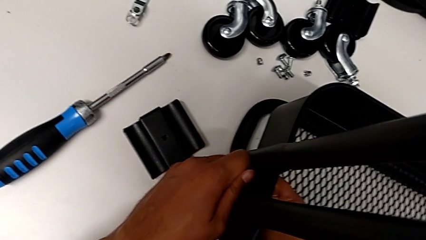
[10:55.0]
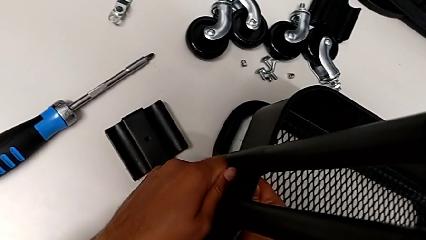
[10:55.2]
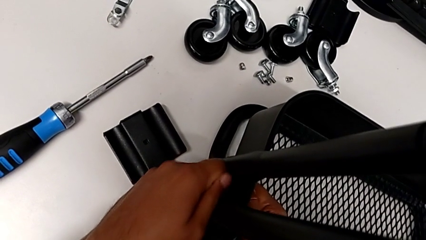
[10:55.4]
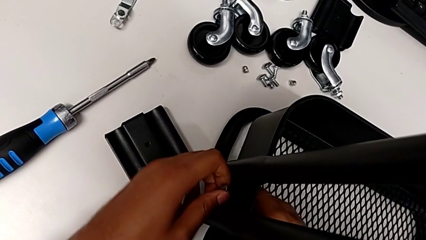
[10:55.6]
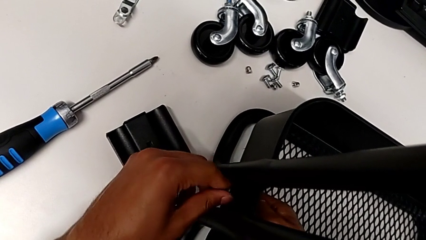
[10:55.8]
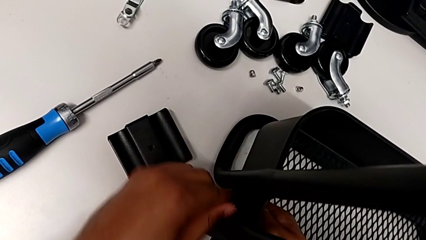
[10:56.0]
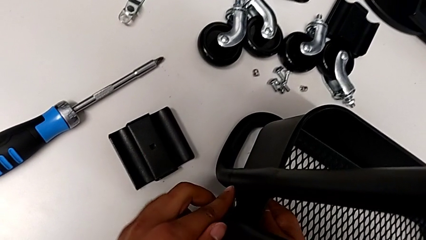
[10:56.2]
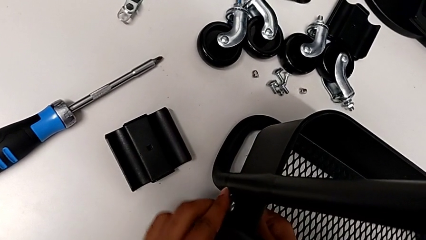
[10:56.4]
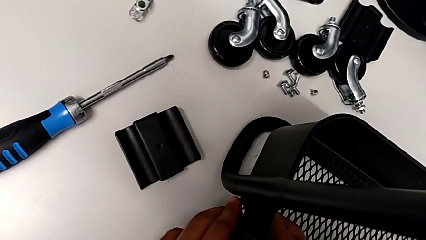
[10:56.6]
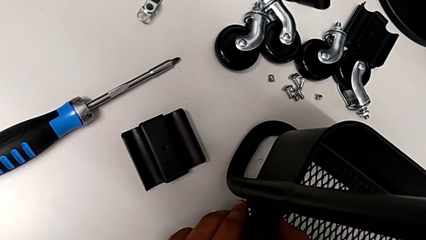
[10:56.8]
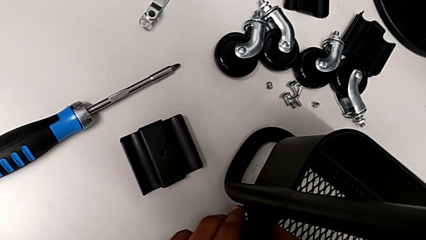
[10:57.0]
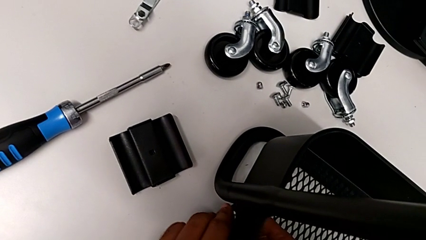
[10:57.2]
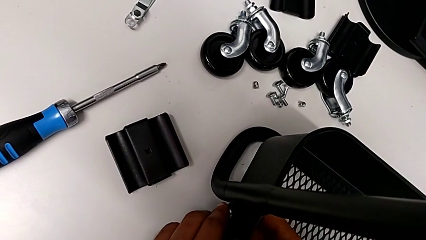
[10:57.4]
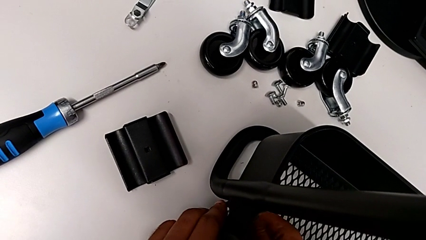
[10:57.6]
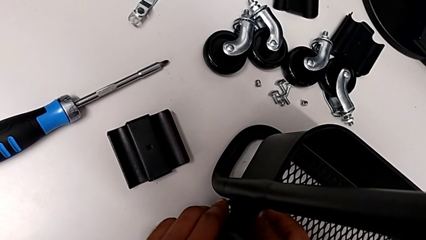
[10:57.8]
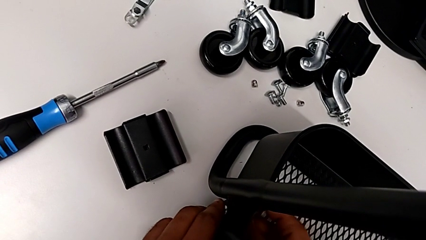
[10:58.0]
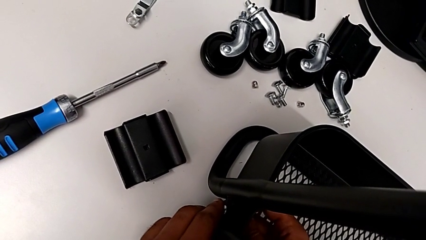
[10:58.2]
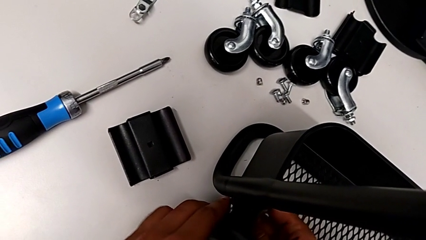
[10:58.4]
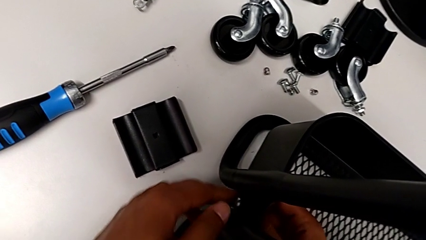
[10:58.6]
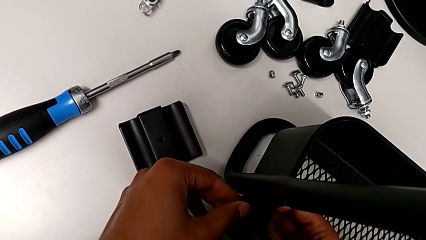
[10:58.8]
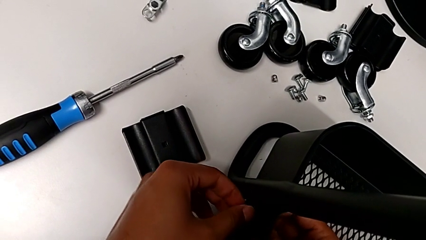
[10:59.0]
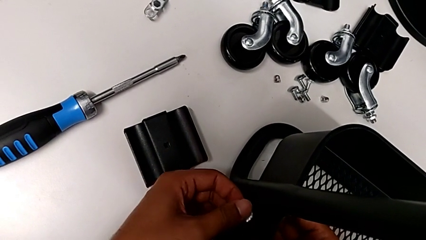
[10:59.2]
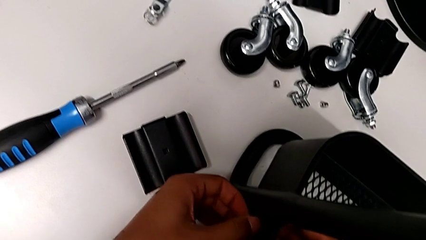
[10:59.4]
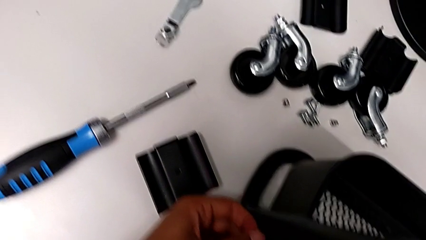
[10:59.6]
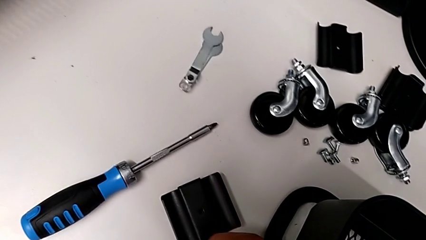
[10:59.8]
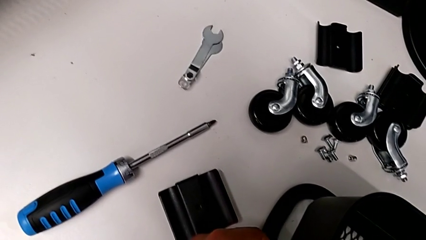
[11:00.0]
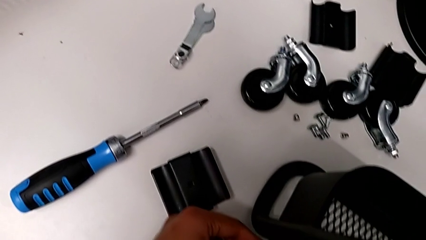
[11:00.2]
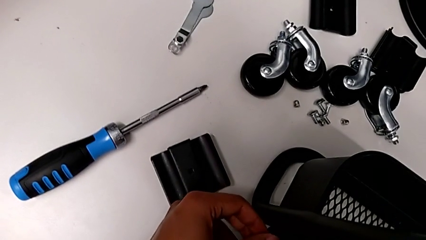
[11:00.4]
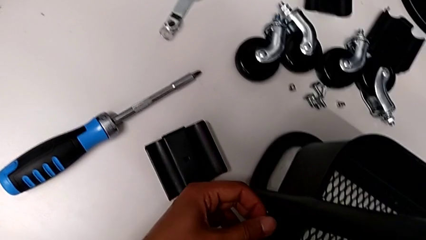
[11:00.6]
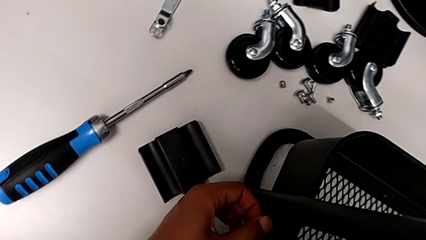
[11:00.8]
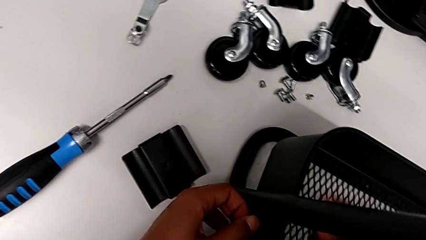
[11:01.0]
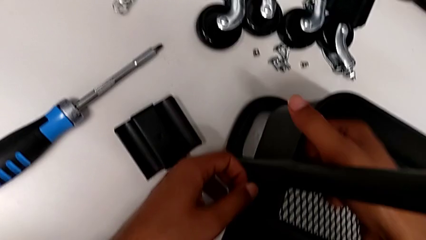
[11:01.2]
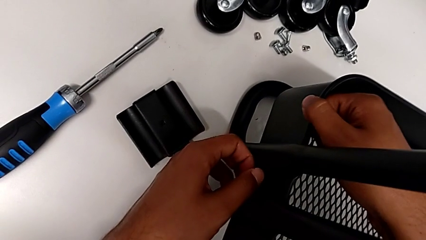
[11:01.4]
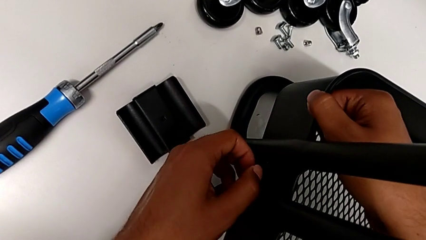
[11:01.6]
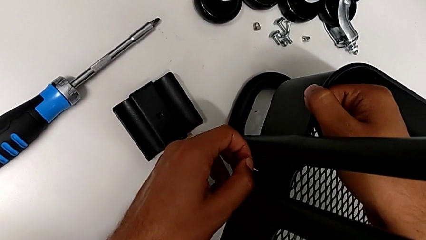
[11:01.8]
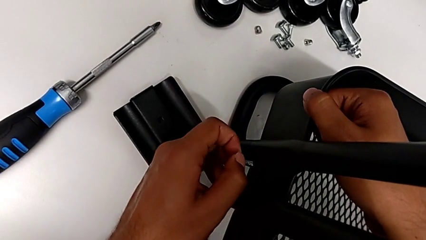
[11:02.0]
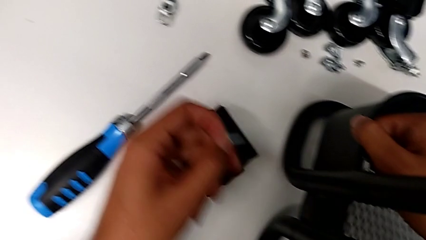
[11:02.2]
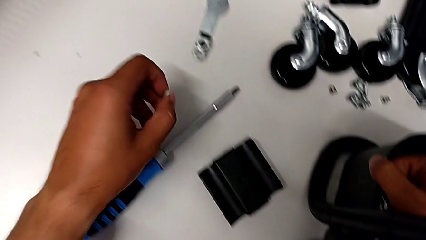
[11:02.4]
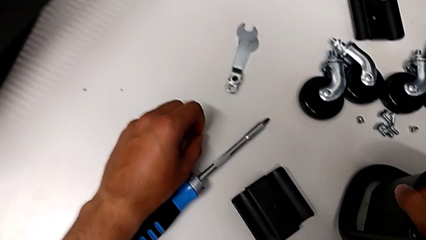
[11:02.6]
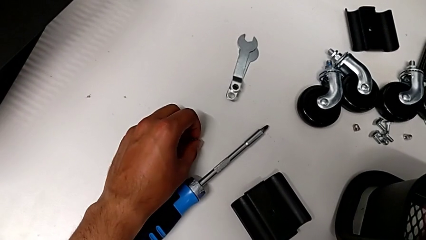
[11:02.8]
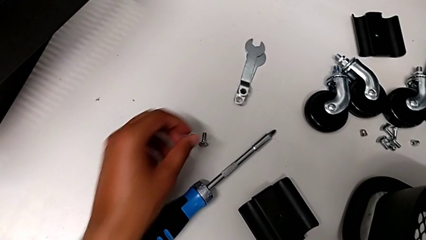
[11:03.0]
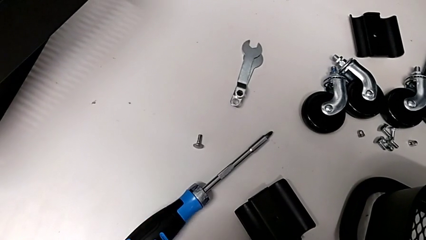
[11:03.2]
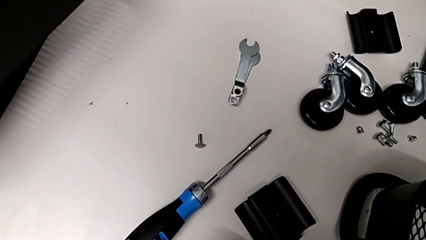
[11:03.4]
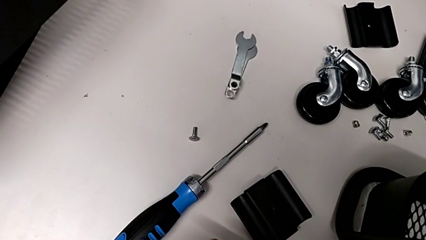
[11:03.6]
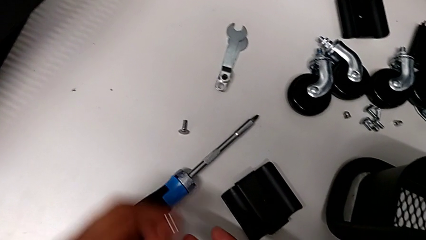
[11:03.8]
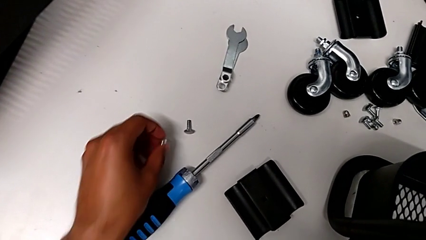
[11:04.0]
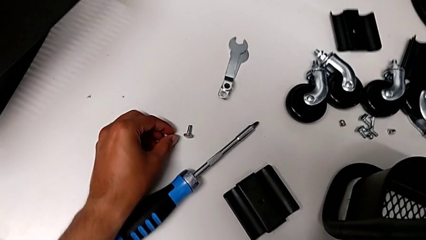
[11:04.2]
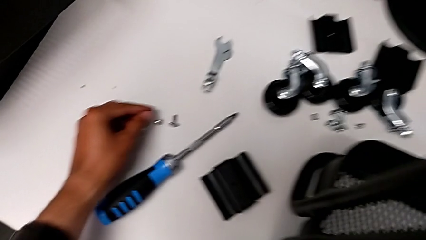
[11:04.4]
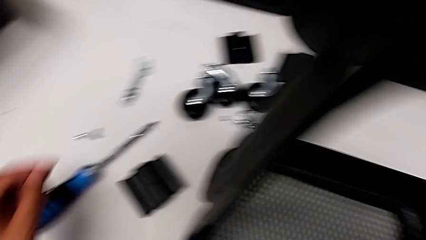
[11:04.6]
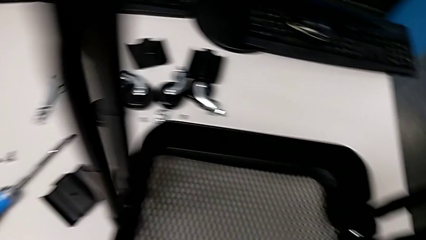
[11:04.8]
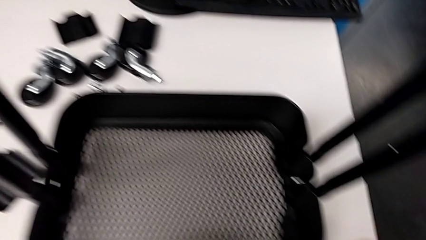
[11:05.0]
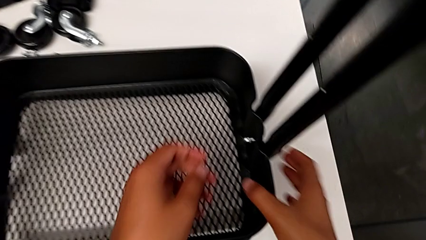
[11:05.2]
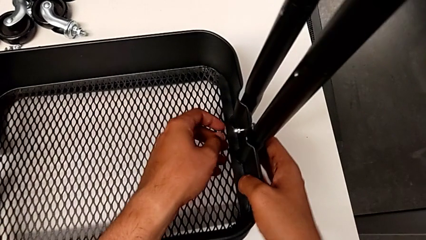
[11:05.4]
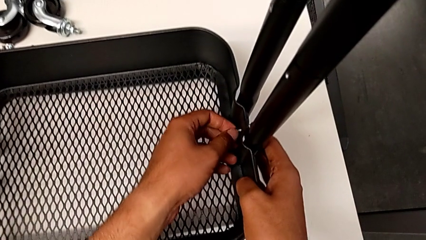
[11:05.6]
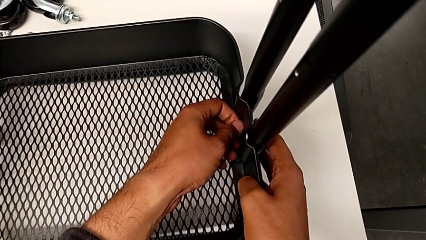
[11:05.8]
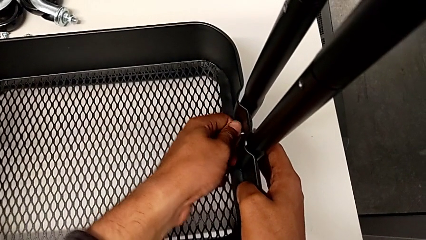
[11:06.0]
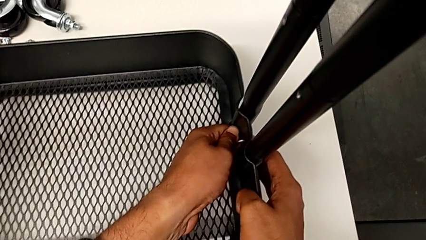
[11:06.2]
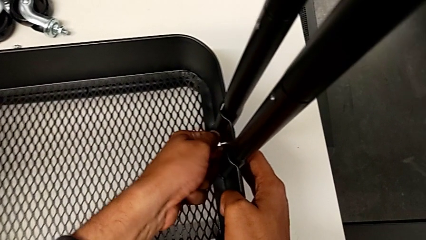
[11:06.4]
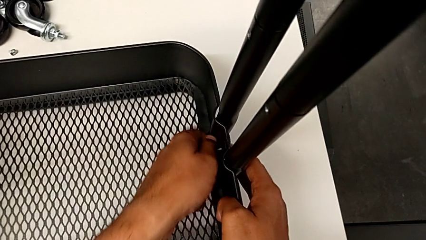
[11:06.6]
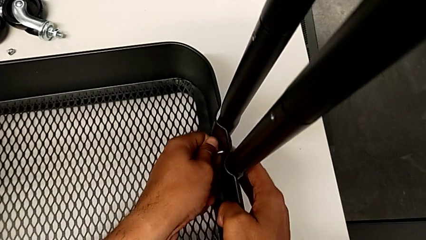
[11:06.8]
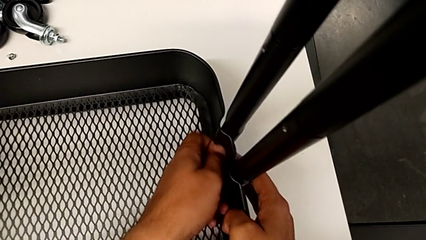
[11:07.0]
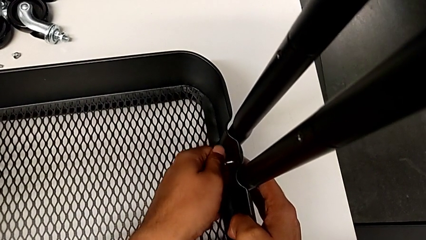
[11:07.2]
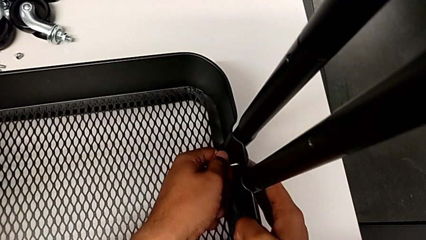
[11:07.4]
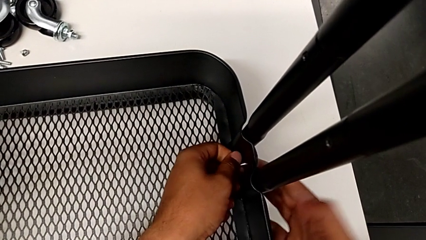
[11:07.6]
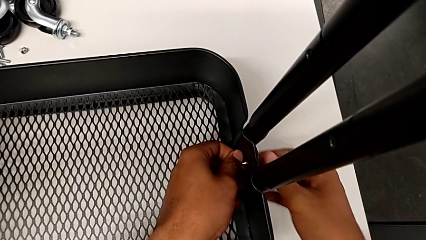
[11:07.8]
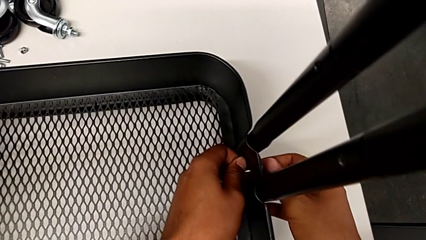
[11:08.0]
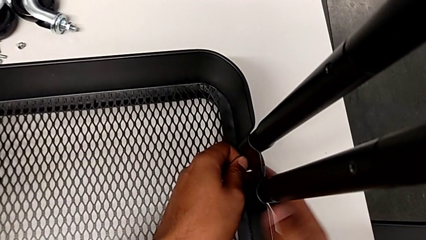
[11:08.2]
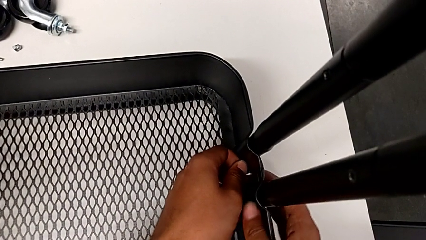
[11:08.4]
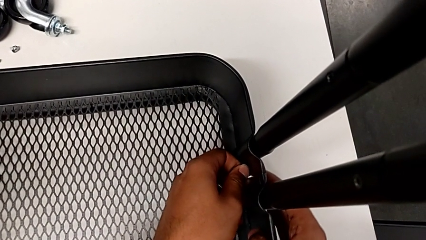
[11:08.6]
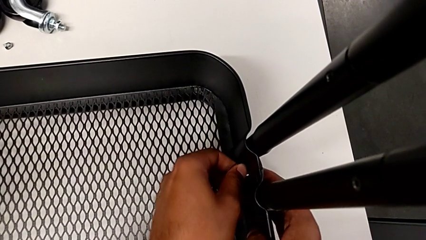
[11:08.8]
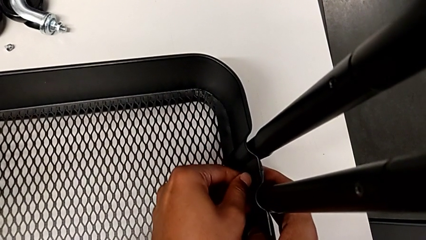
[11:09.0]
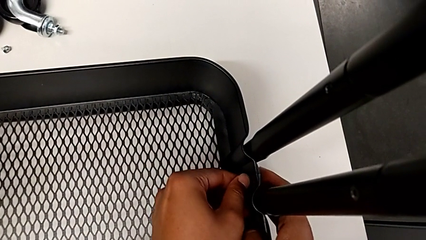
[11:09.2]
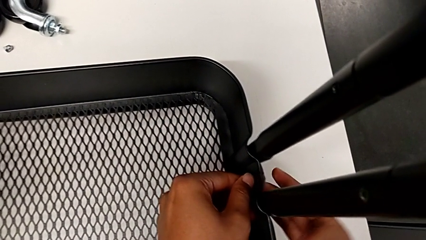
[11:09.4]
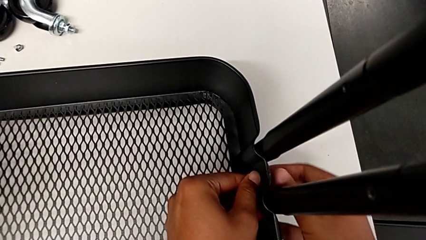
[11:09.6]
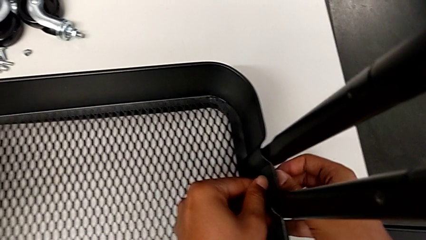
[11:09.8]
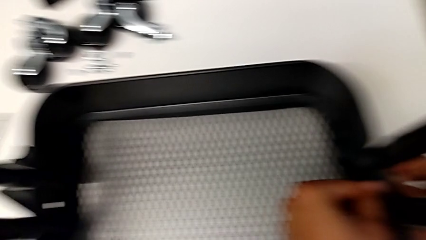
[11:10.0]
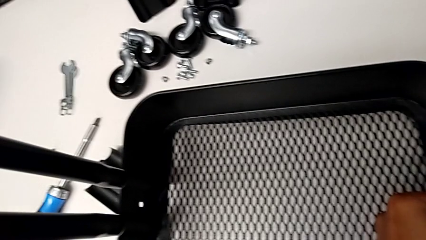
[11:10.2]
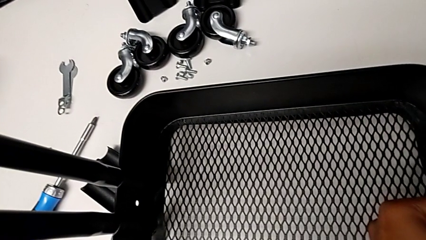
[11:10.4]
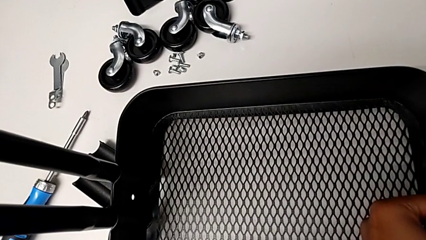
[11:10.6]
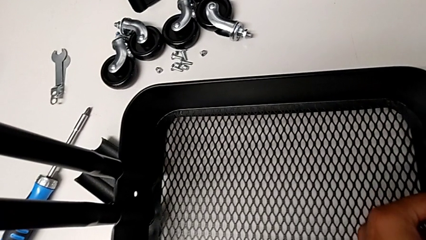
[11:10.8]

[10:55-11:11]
The camera wearer is disassembling the tray. They unscrew the hexagon cap nut and place the screw.
